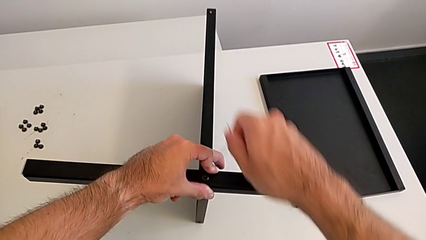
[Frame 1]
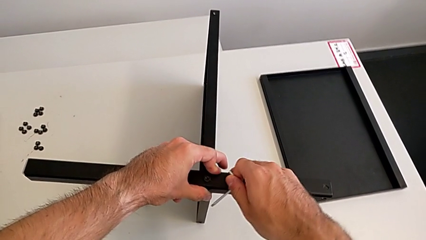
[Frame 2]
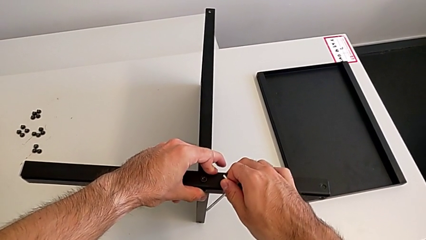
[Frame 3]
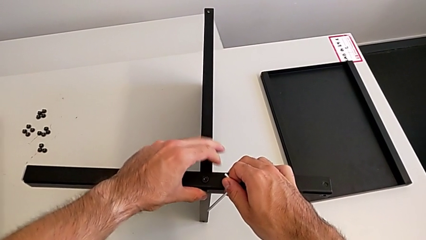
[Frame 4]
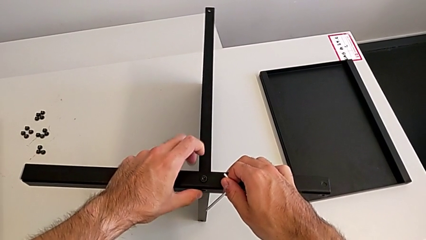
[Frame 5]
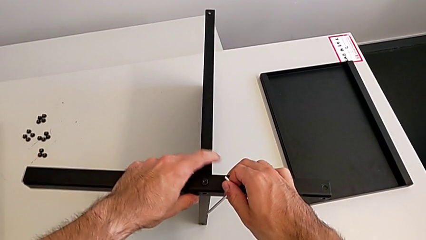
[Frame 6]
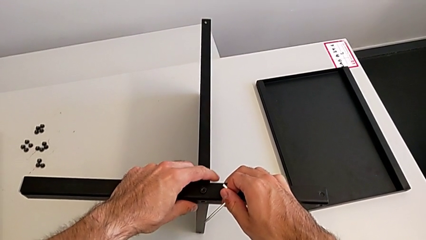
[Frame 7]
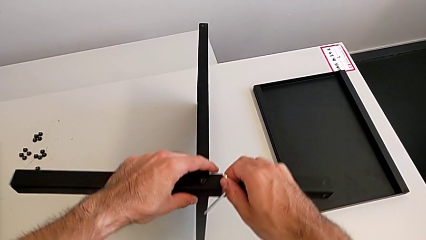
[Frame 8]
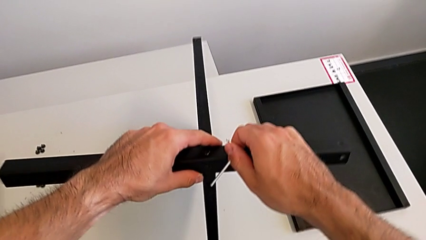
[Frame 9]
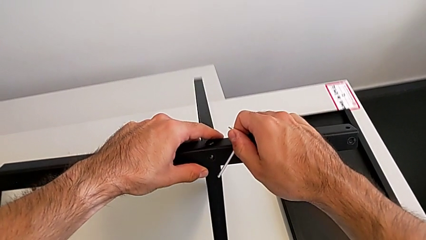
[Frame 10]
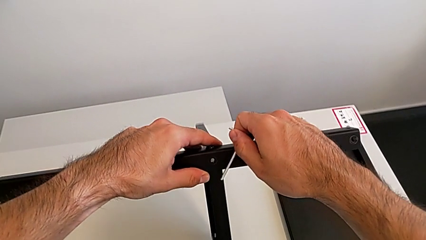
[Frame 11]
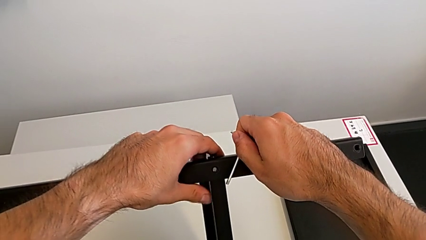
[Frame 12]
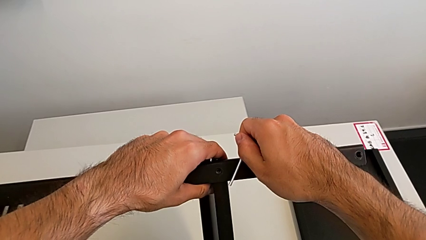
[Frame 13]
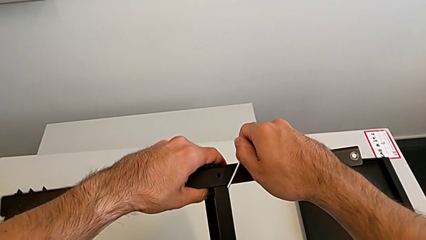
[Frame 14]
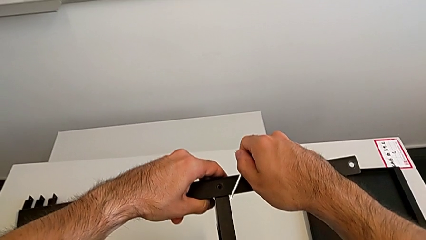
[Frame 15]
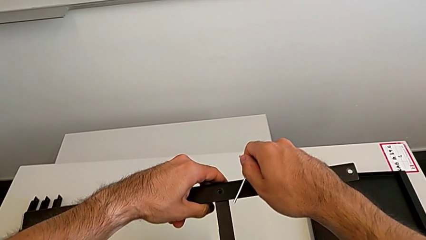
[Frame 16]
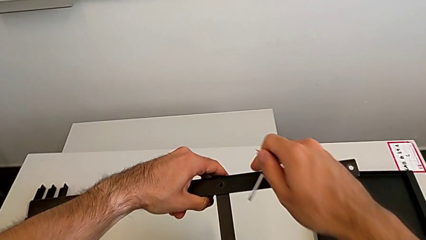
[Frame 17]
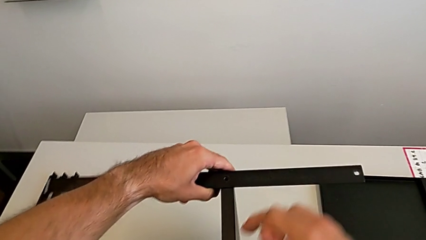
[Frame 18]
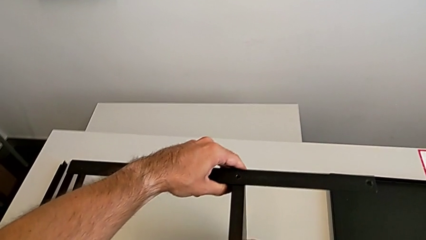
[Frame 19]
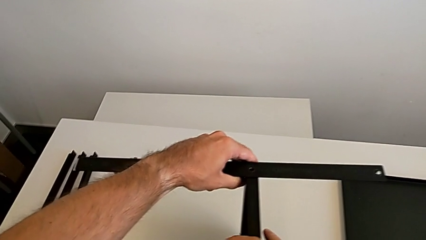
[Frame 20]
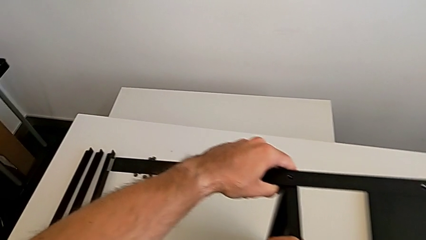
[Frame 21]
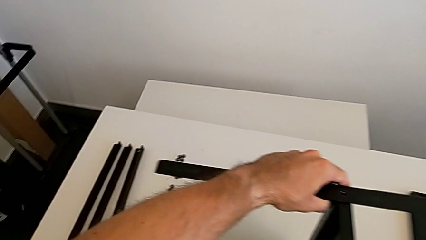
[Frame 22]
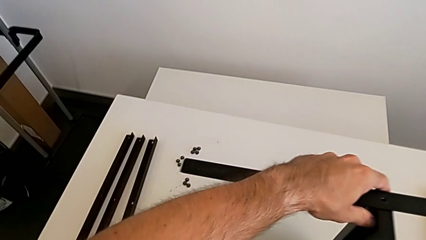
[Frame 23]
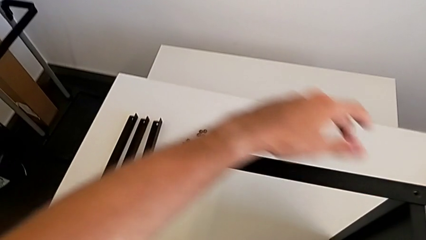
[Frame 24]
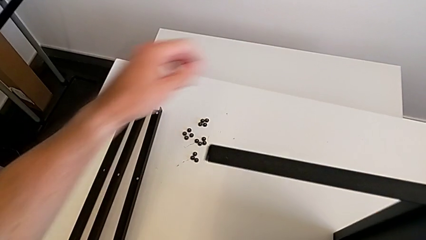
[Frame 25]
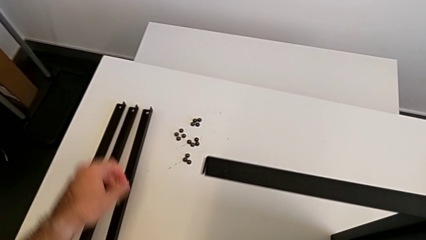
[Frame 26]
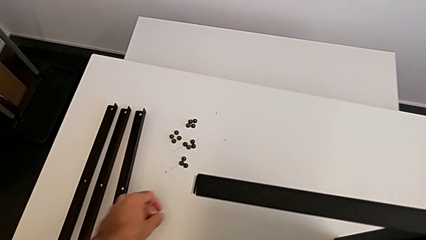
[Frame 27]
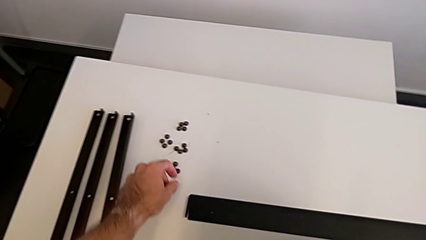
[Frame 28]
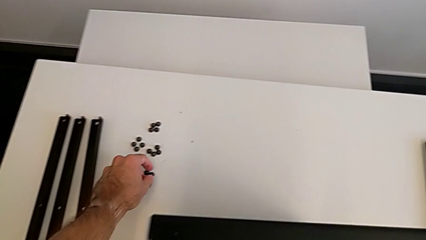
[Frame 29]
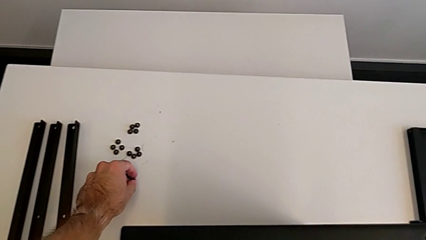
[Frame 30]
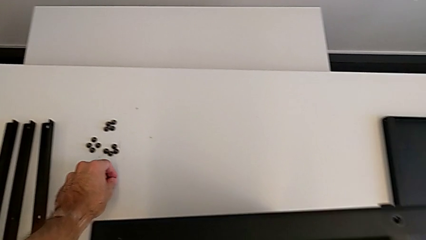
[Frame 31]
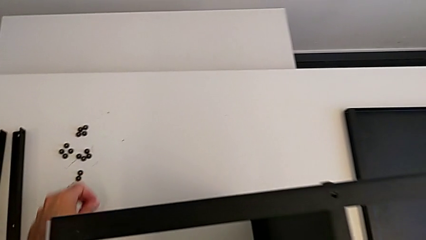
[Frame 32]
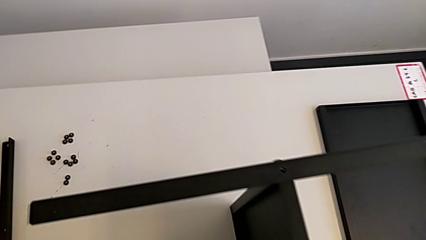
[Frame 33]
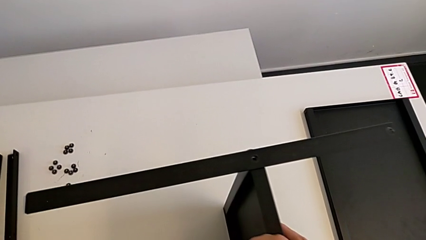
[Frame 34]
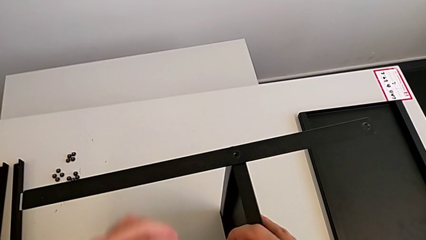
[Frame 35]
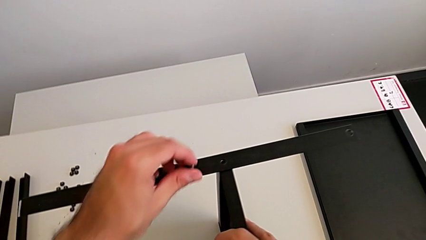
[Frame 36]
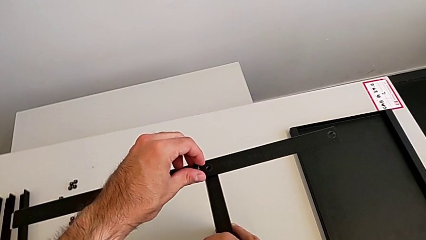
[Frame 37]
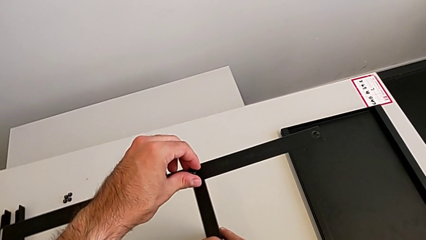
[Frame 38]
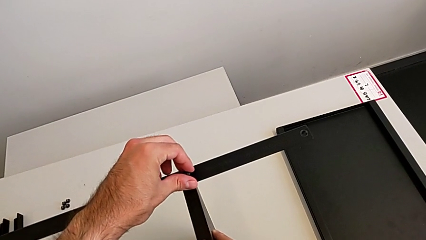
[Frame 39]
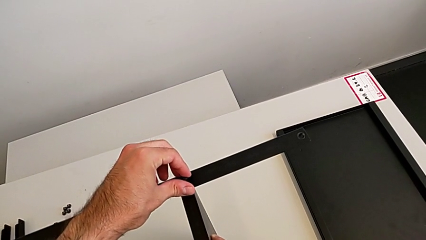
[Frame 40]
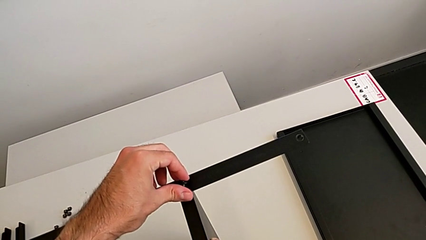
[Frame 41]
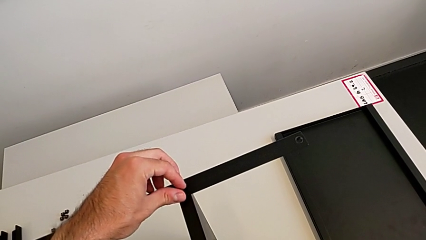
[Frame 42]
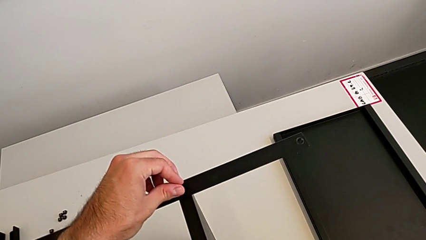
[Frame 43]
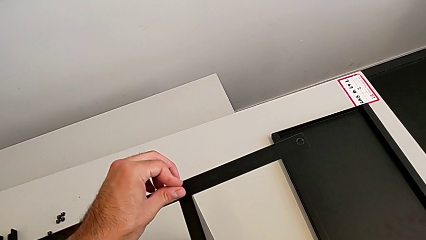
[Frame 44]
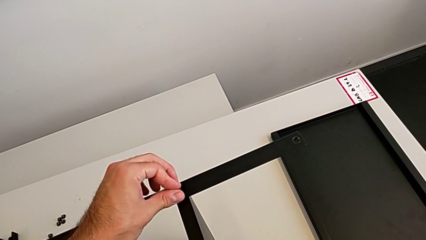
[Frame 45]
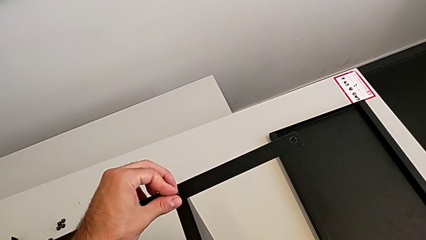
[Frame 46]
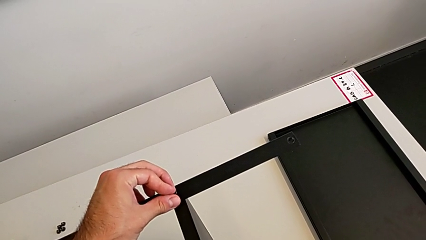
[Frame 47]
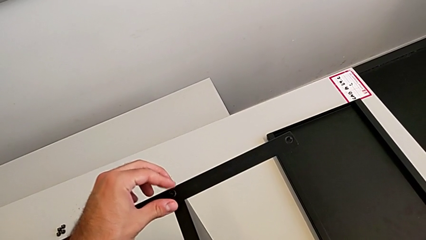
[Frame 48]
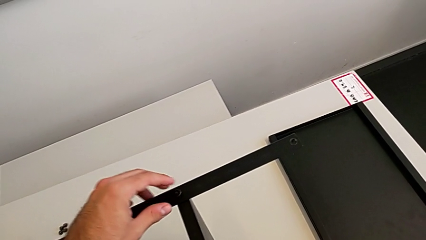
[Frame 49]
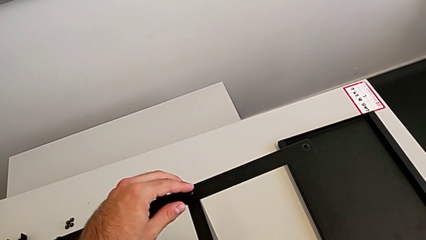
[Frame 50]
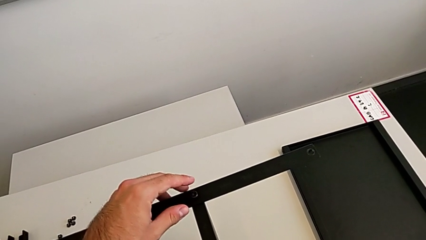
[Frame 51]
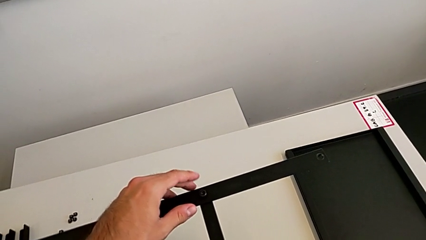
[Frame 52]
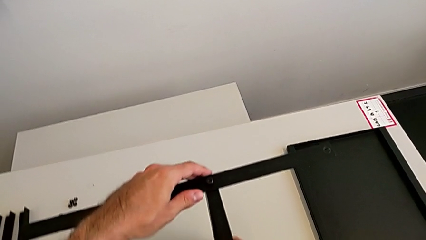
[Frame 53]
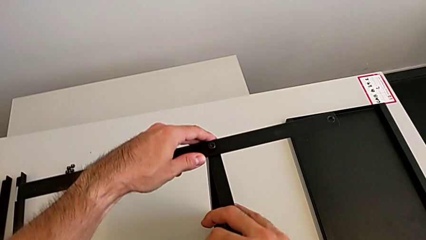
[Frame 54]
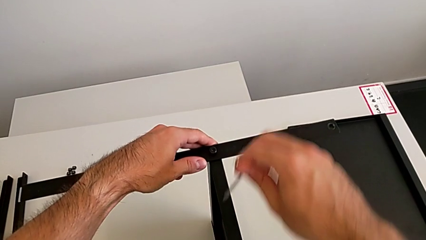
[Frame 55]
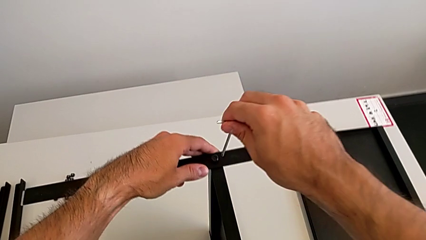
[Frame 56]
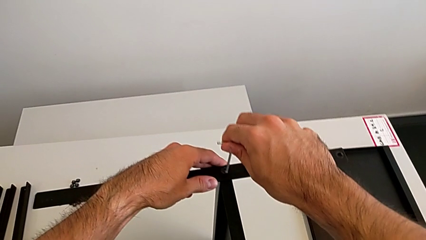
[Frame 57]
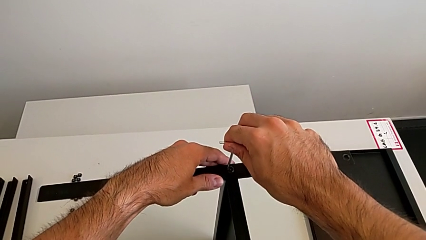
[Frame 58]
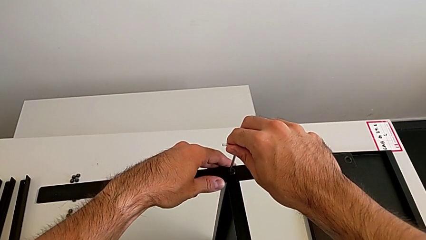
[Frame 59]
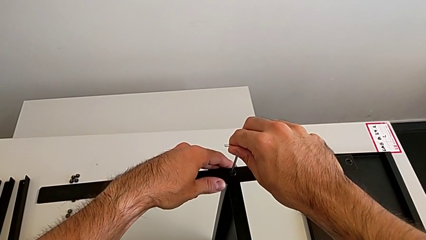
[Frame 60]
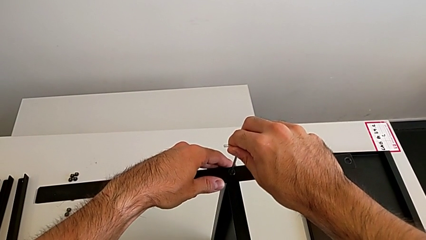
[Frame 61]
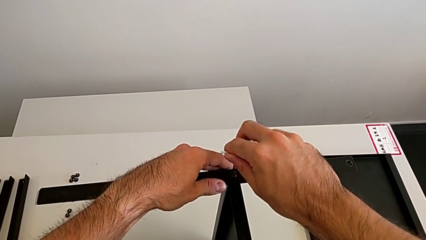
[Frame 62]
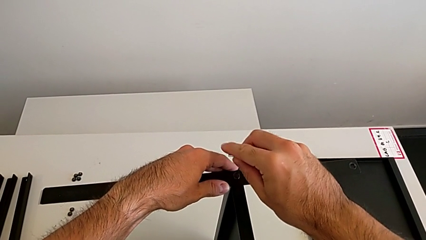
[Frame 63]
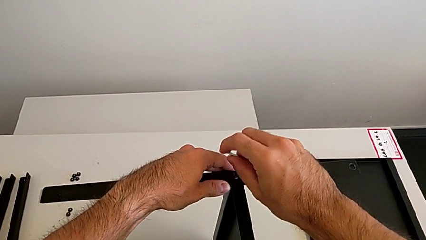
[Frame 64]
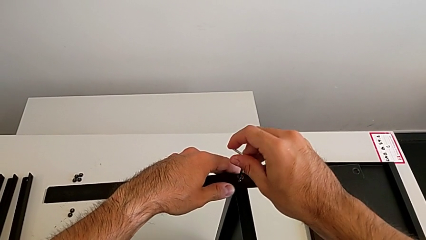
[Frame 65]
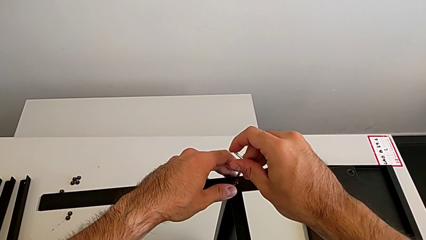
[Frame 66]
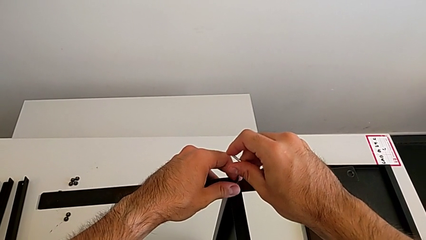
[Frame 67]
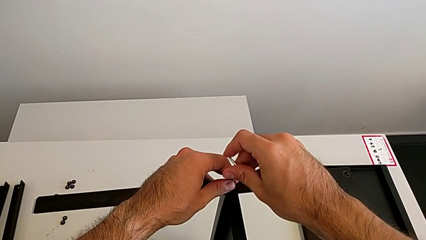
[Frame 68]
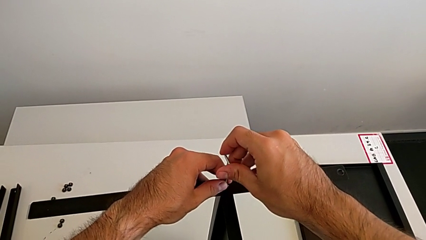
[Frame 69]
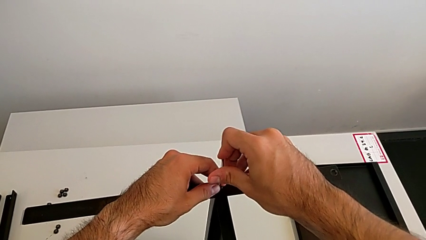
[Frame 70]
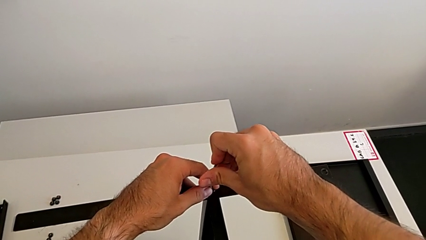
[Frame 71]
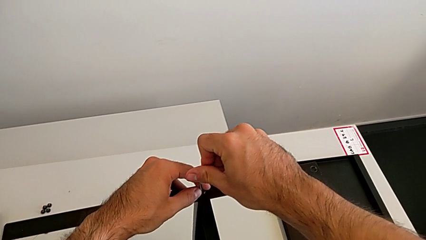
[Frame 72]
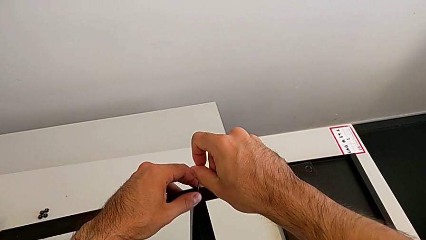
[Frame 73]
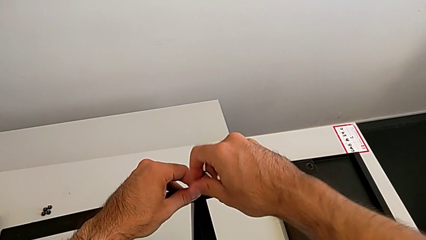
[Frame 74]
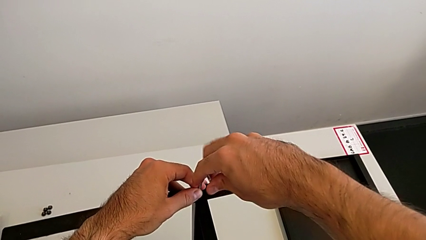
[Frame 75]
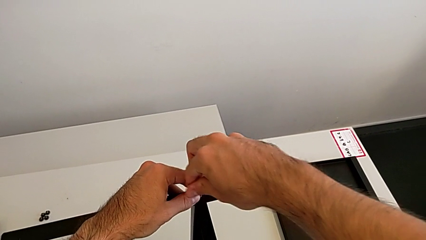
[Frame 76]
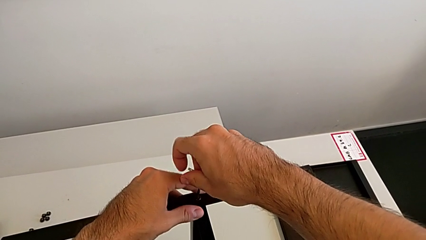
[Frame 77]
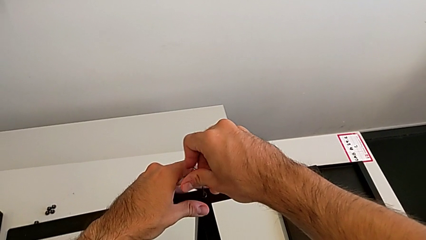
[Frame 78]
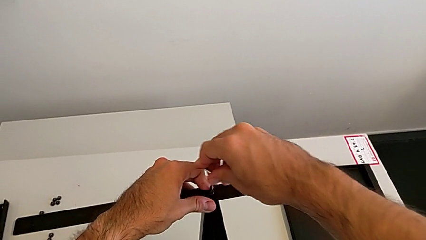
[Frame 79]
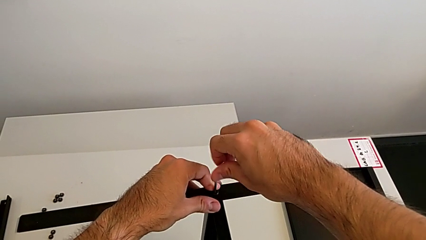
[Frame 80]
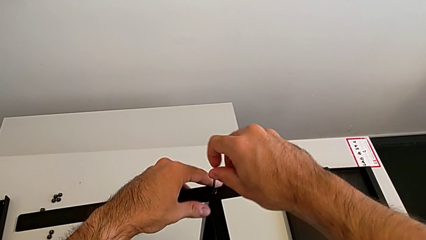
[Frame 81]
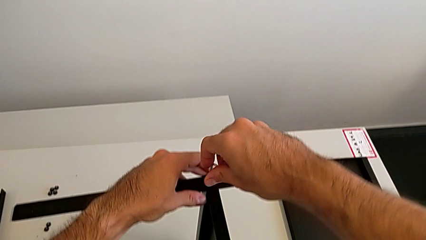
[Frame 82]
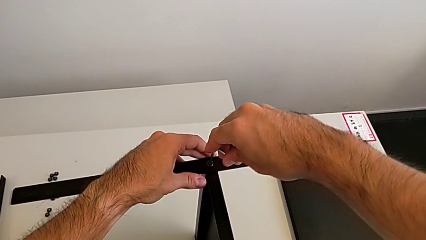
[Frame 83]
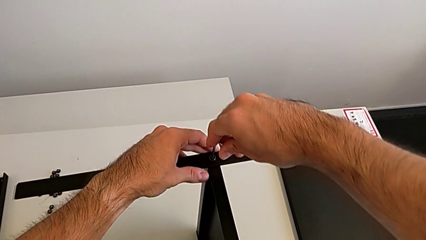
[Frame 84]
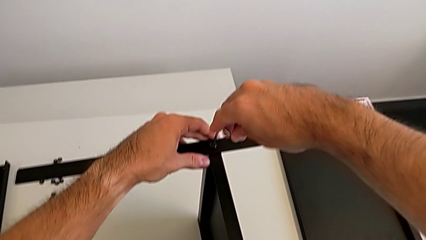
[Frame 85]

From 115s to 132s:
The camera wearer is screwing the first leg to the middle shelf of the table. They rotate the nightstand, grab the hex socket head, insert it, insert the Allen wrench and begin to screw the hex socket head.
